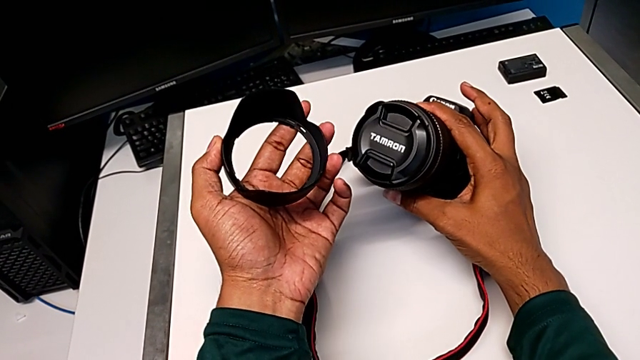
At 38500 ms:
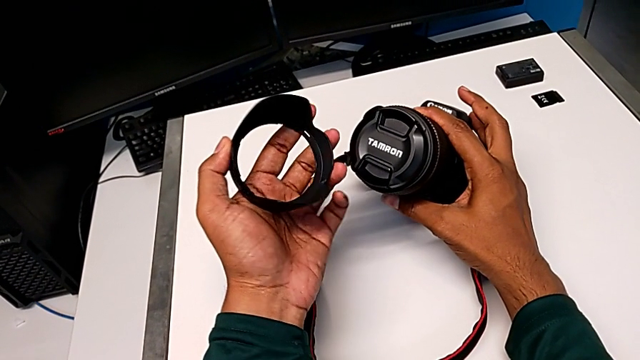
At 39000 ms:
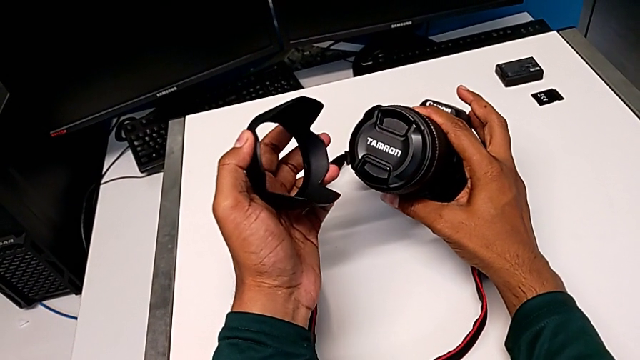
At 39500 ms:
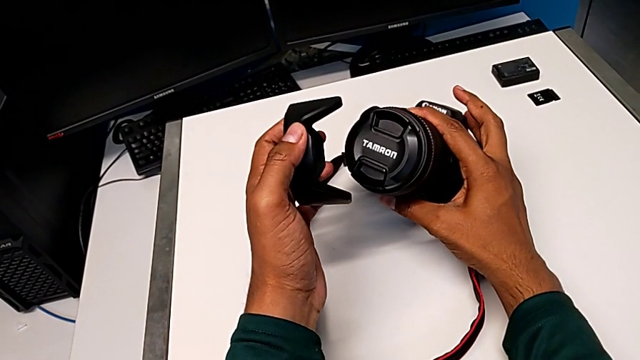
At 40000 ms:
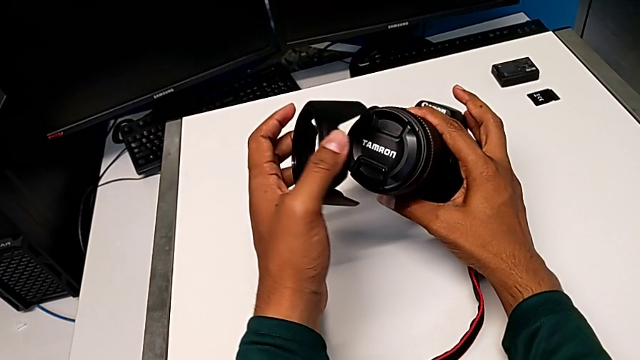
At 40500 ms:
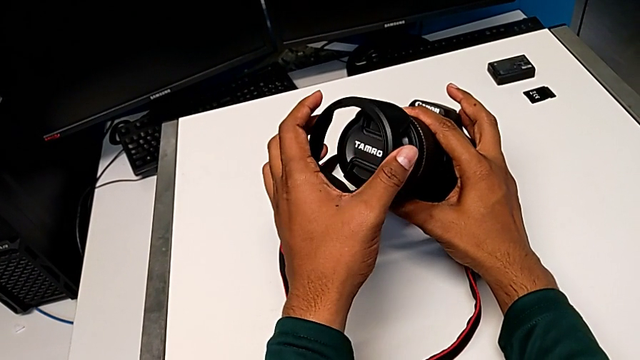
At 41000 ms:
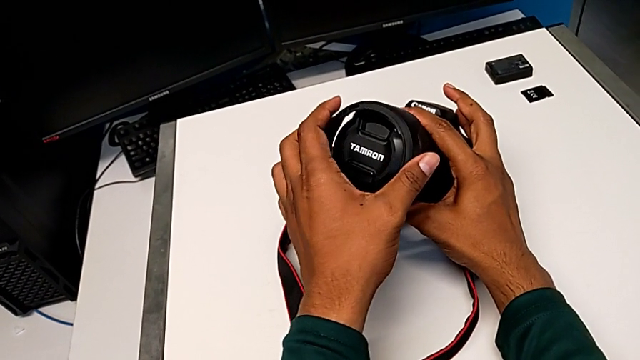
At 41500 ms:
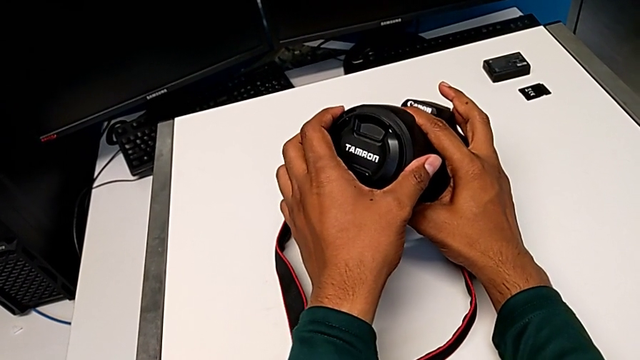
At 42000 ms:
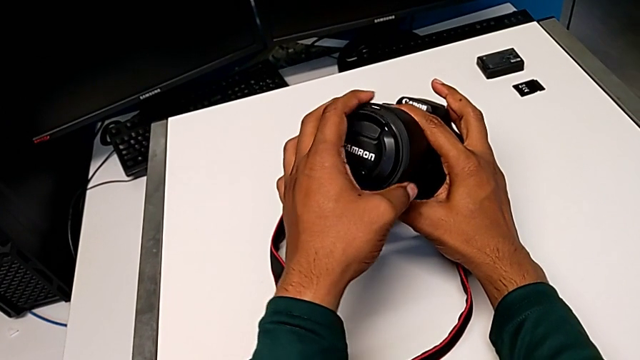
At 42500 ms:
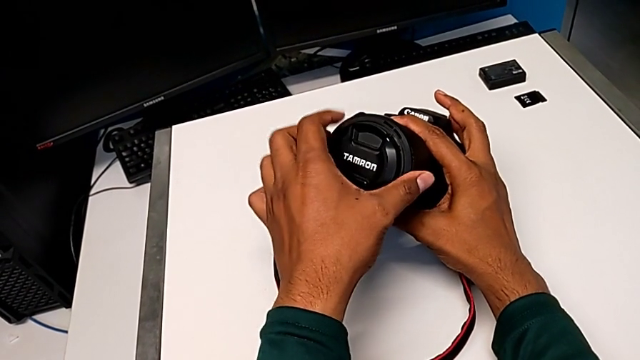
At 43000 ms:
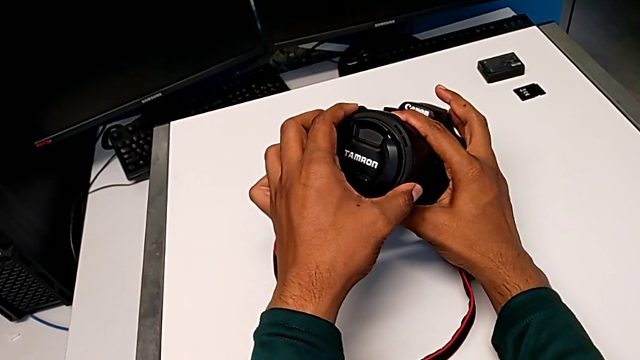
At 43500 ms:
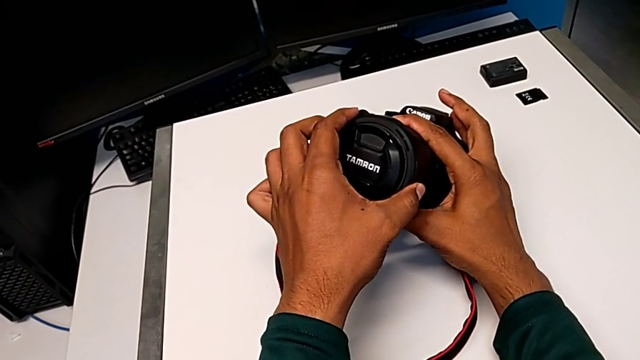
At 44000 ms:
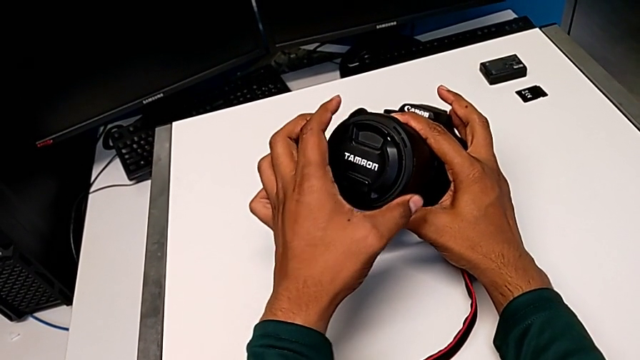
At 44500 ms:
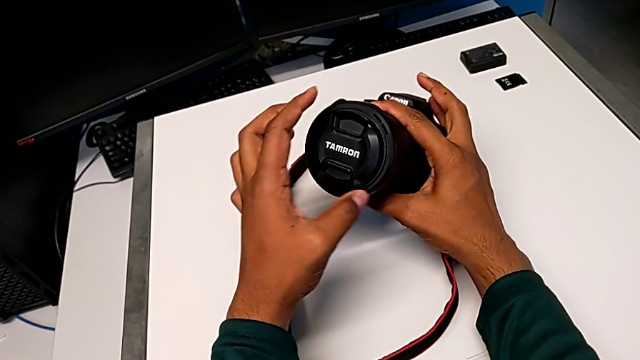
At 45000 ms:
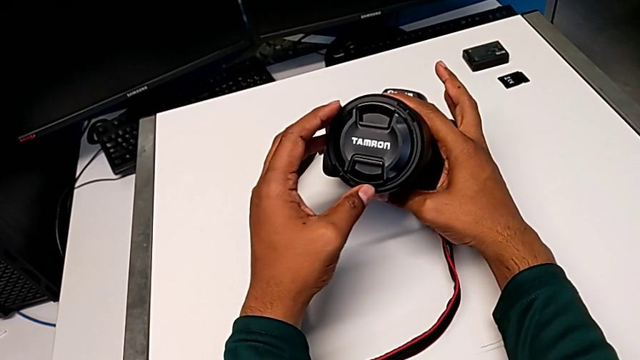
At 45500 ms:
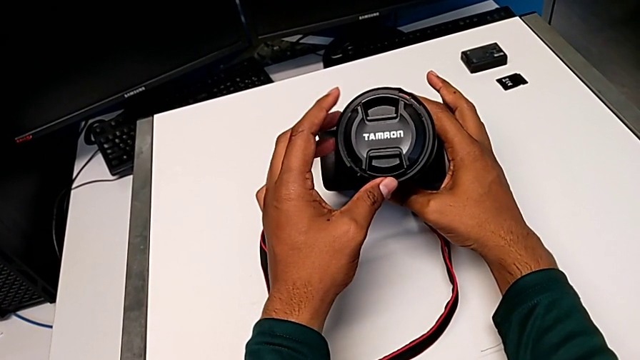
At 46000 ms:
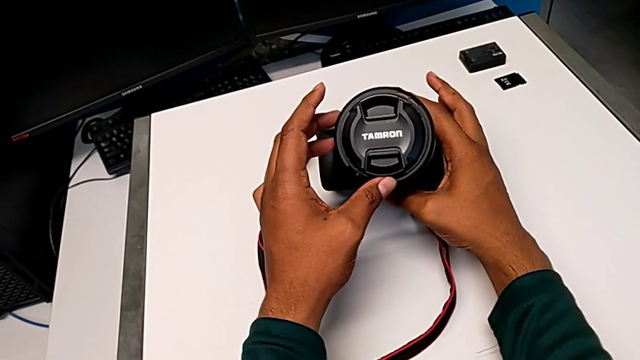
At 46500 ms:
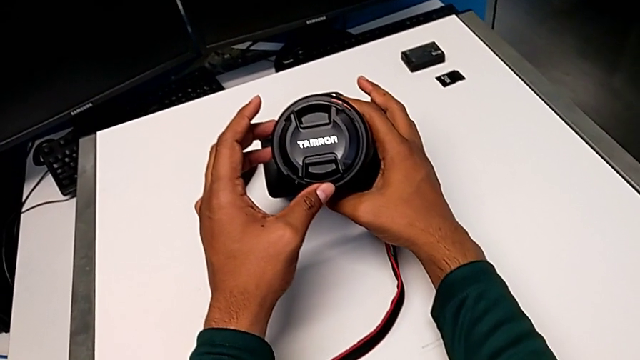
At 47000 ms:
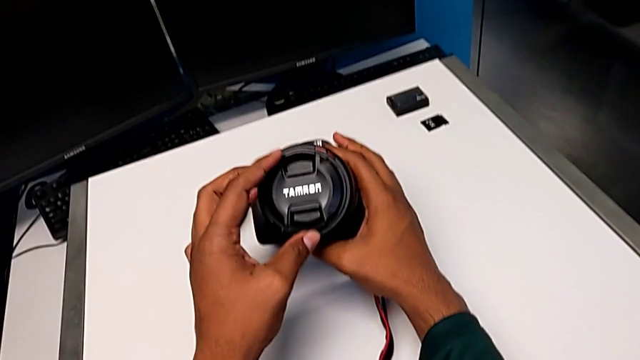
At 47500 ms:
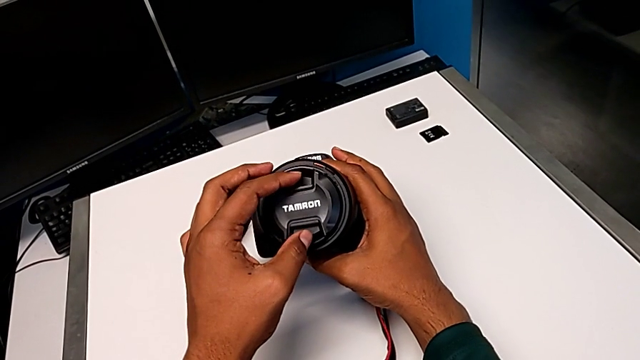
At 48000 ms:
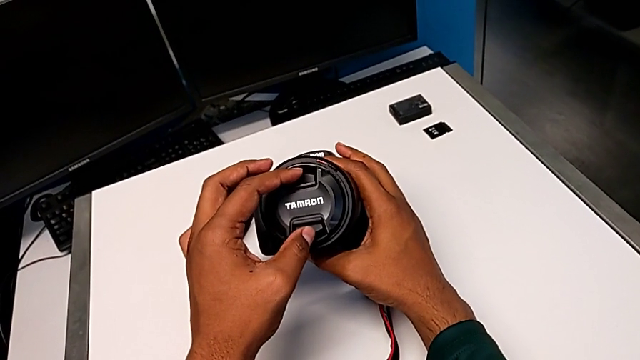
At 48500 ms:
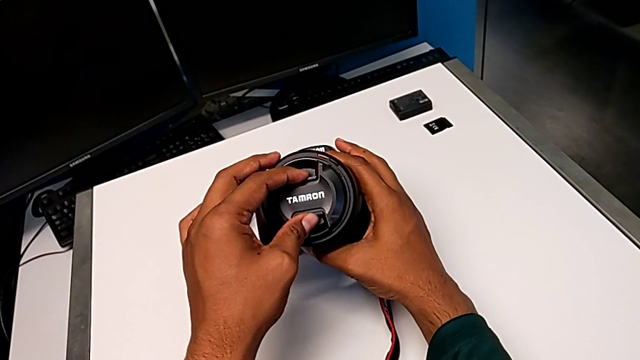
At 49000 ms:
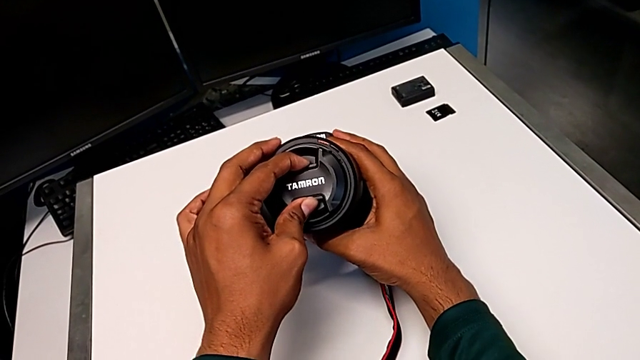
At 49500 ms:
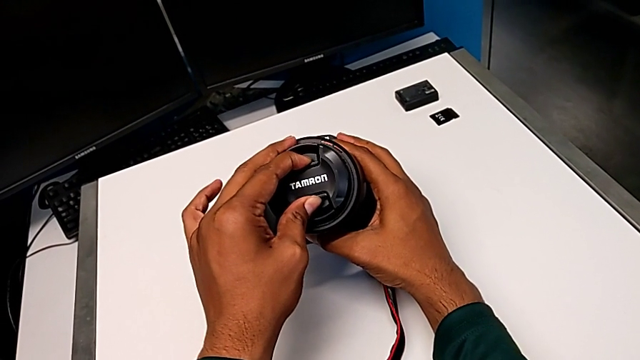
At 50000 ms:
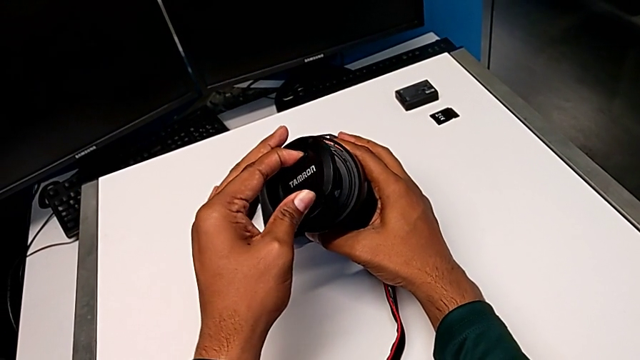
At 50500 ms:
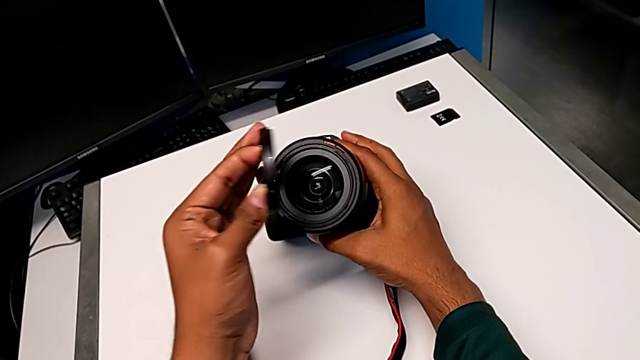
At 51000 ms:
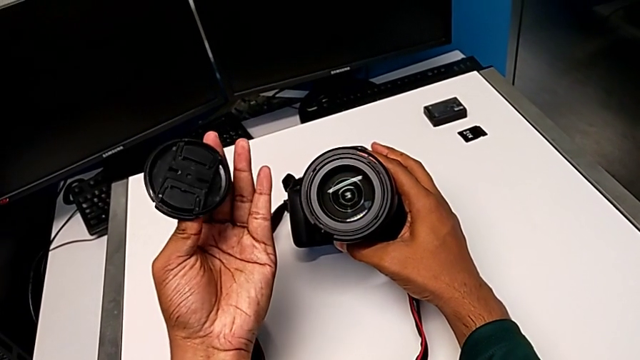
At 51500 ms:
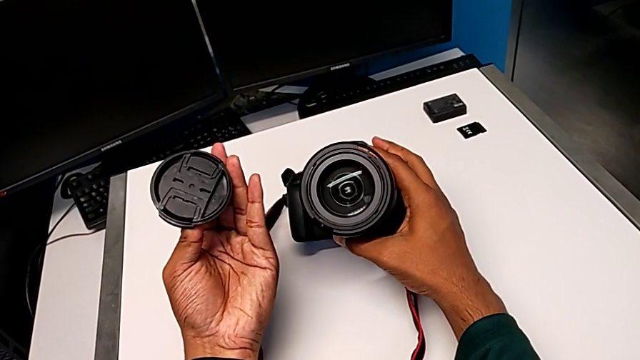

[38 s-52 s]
The camera wearer is withdrawing the lens cover. They assemble the lens cover, inspect the DSLR, push the button and withdraw the lens cover.

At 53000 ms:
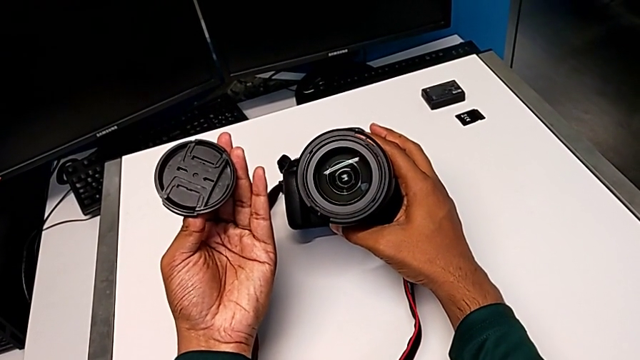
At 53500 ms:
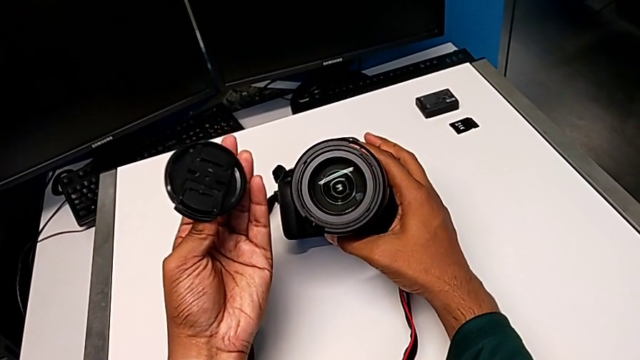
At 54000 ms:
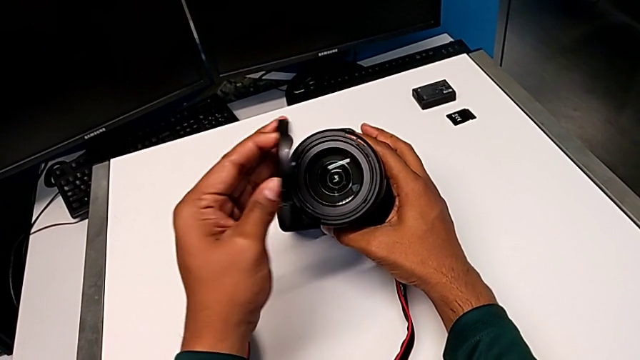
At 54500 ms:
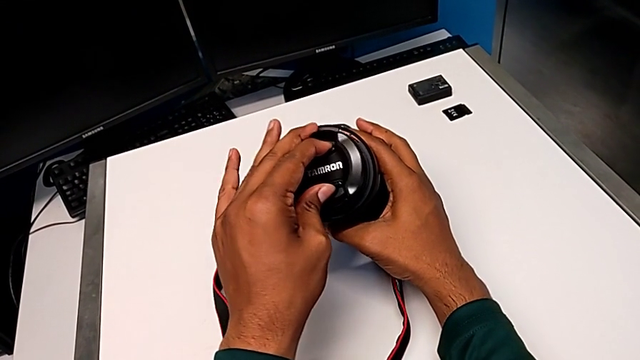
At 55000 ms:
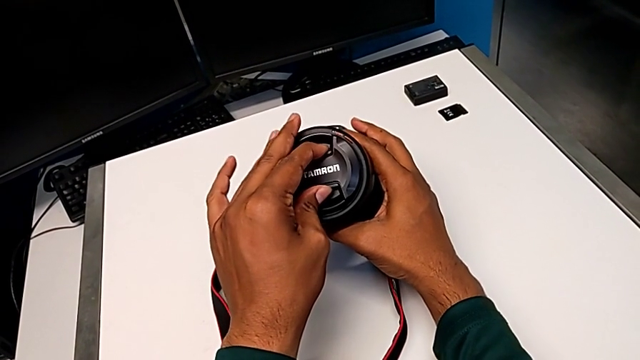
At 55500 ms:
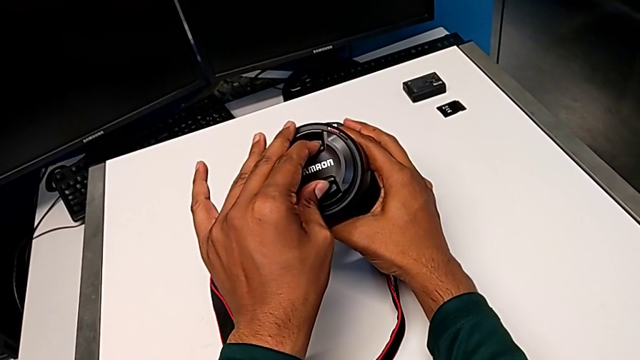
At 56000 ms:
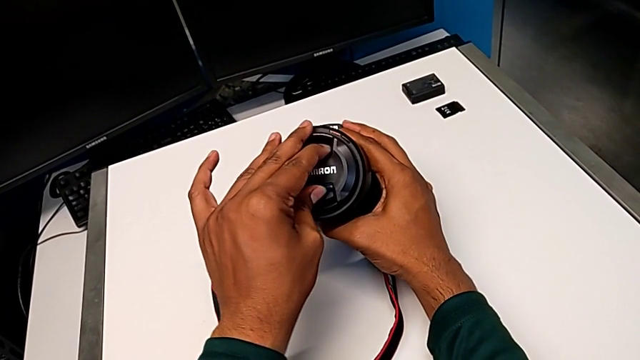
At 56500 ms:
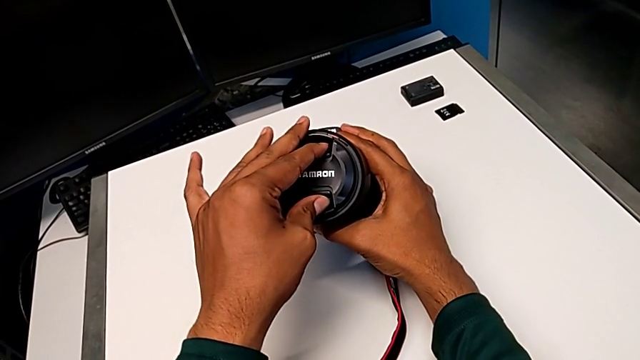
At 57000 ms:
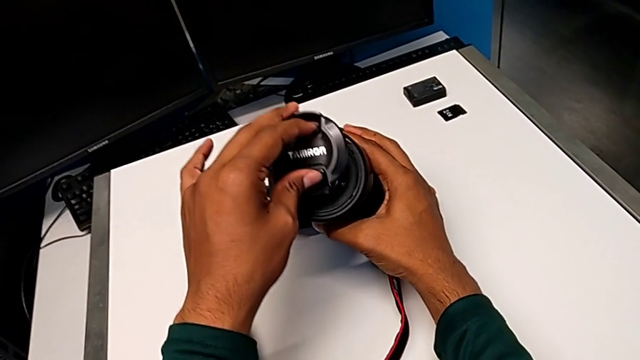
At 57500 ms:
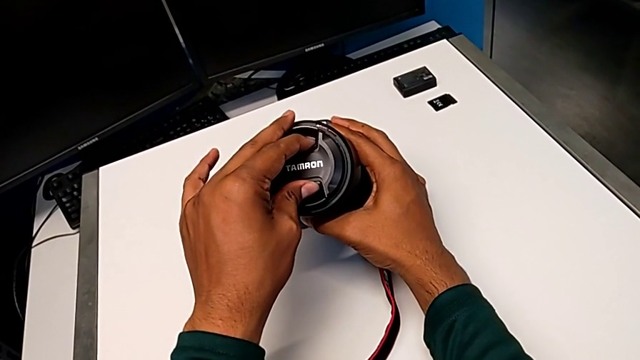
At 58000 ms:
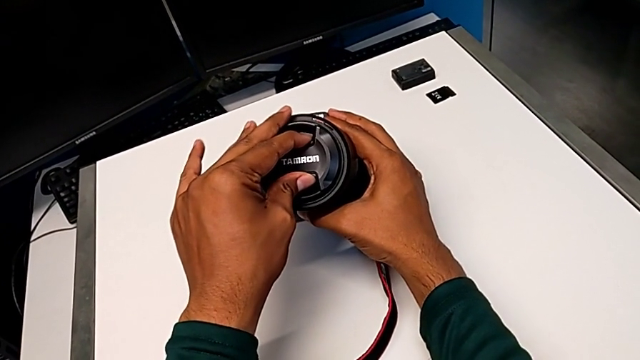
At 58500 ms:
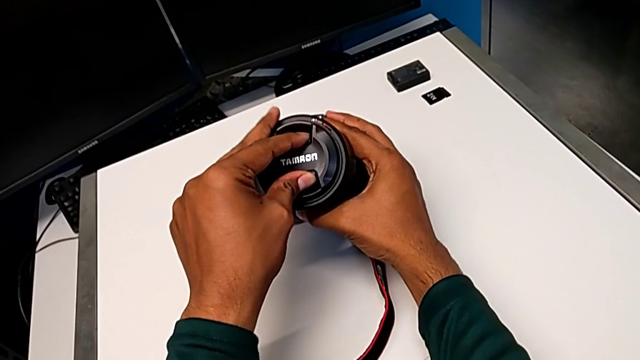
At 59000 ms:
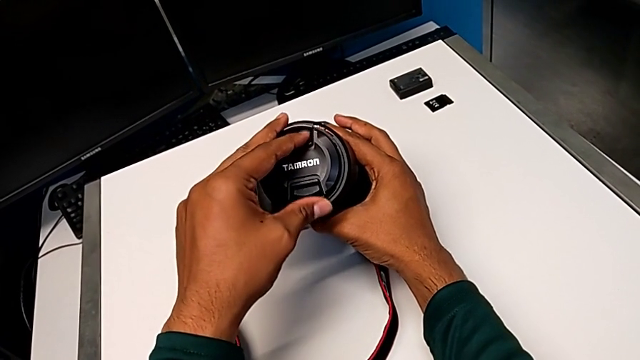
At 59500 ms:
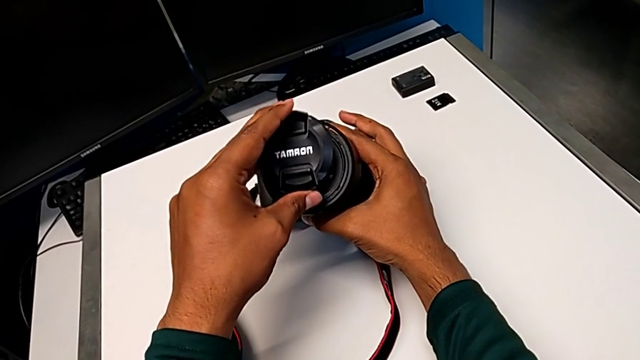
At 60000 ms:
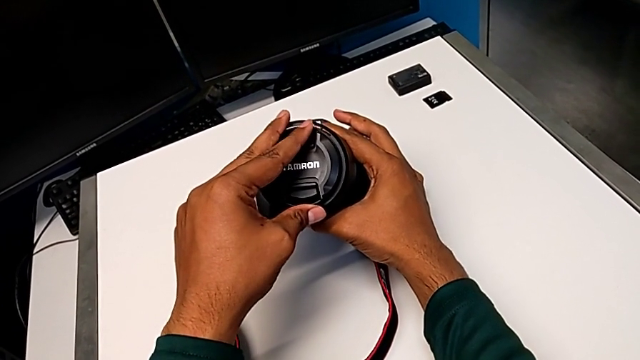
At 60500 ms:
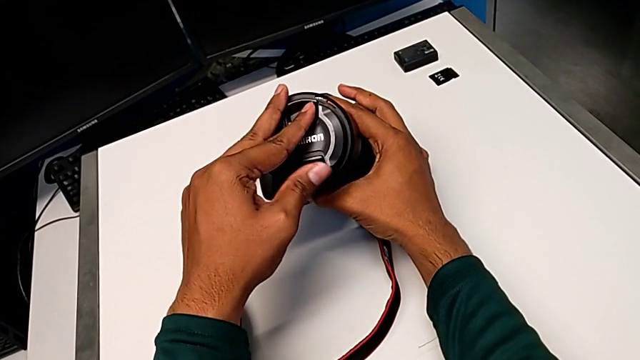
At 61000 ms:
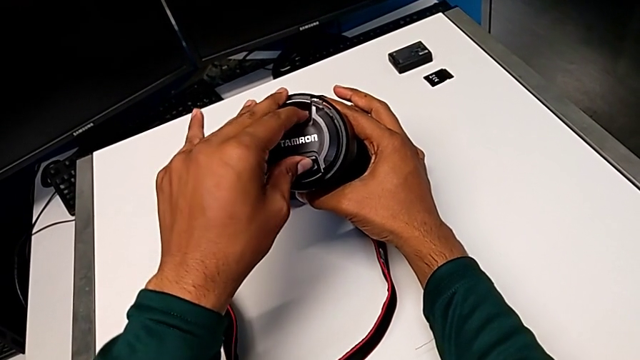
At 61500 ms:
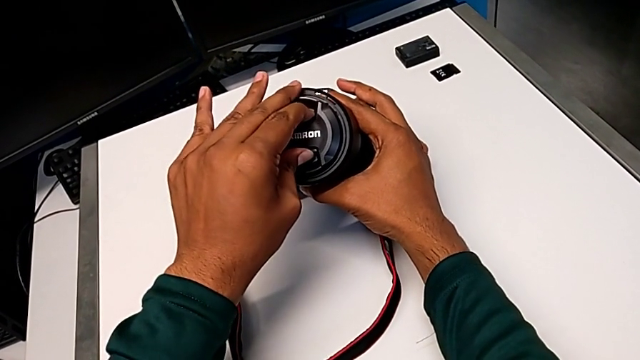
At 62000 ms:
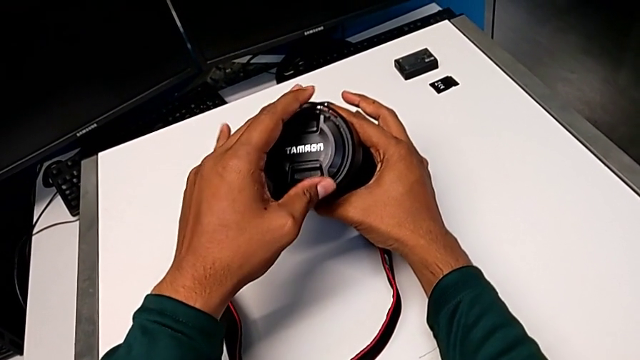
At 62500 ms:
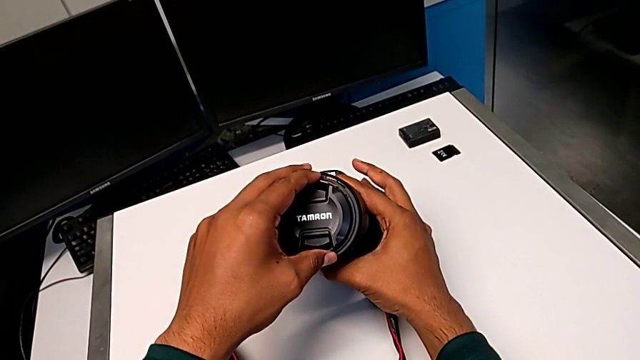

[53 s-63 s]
The camera wearer attaches the lens cover. They grab the lens cover, wrongly insert it without pushing the buttons, withdraw it, lift it and push it, trying to insert it by force, and assemble it.
